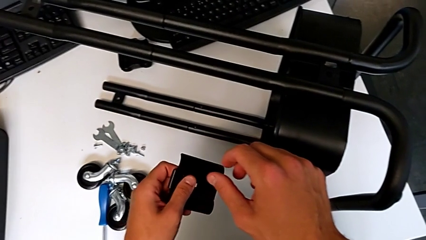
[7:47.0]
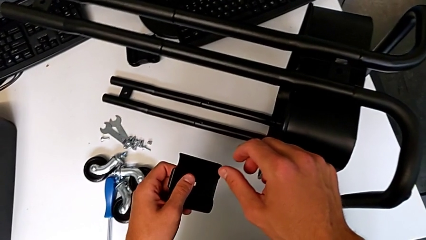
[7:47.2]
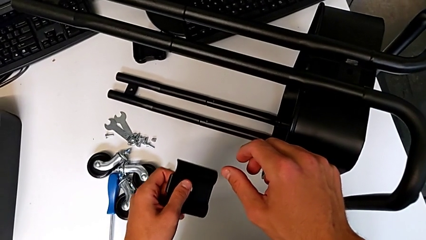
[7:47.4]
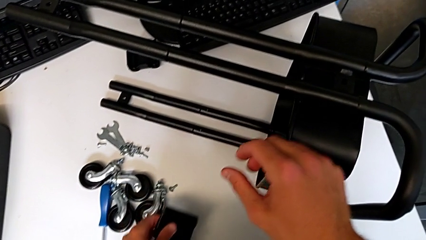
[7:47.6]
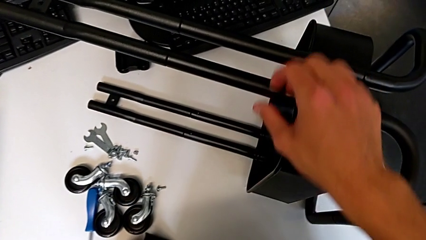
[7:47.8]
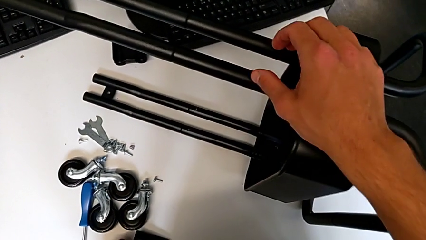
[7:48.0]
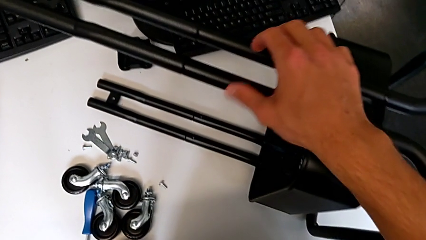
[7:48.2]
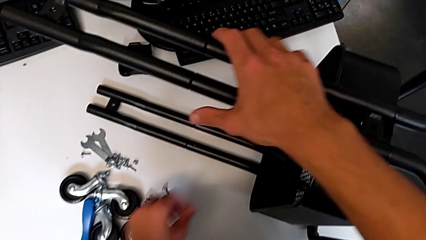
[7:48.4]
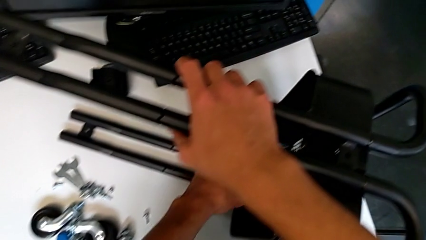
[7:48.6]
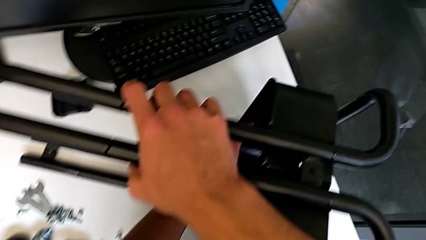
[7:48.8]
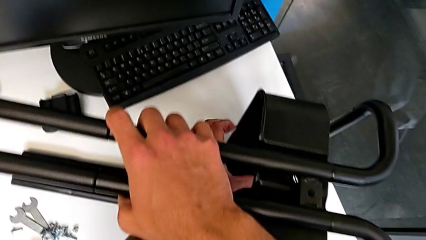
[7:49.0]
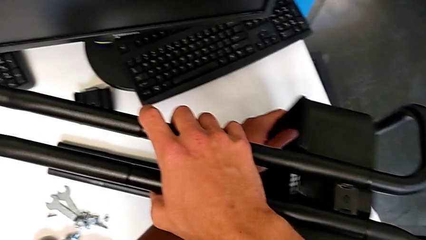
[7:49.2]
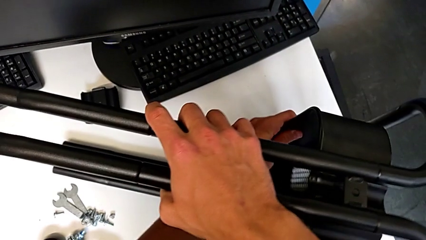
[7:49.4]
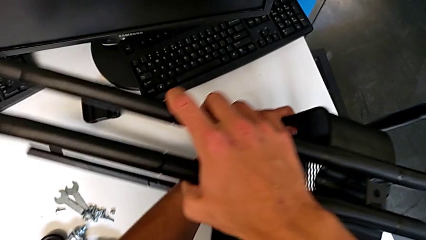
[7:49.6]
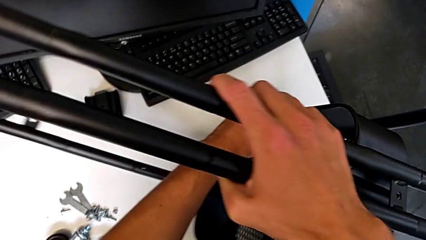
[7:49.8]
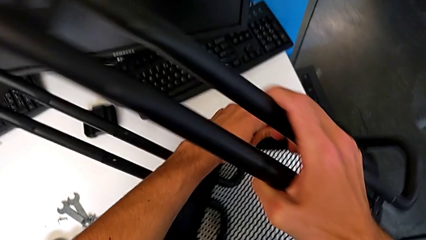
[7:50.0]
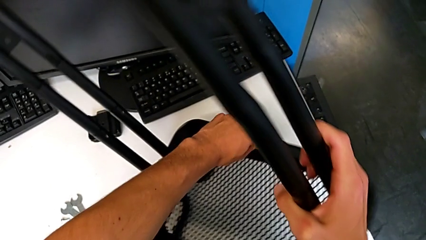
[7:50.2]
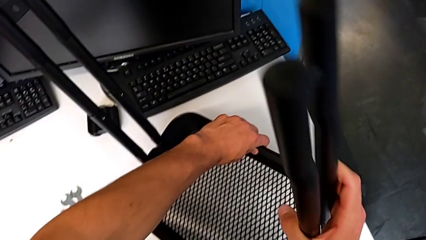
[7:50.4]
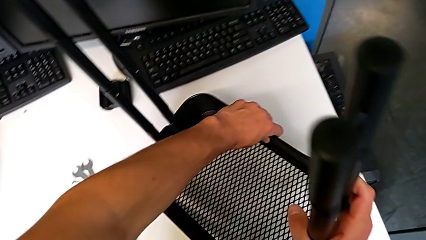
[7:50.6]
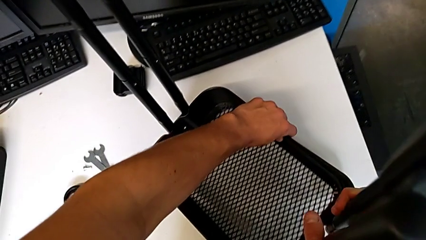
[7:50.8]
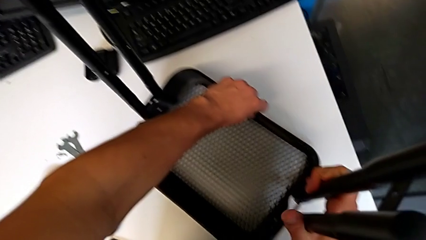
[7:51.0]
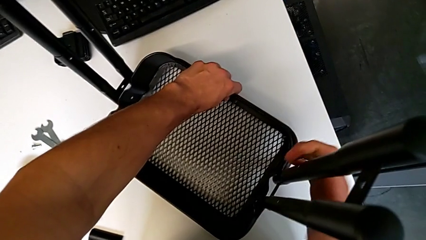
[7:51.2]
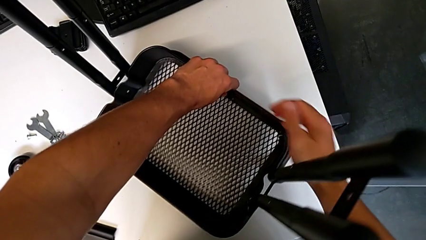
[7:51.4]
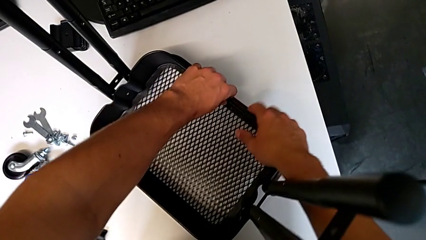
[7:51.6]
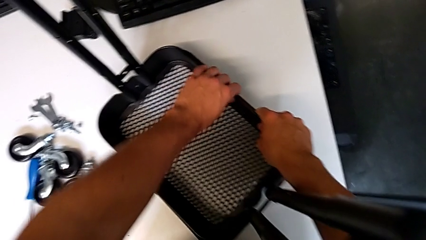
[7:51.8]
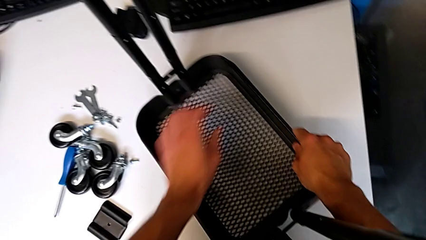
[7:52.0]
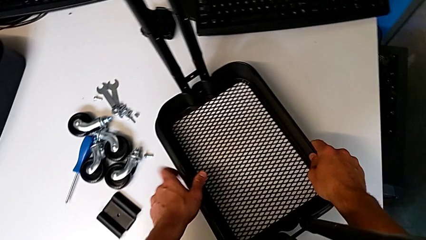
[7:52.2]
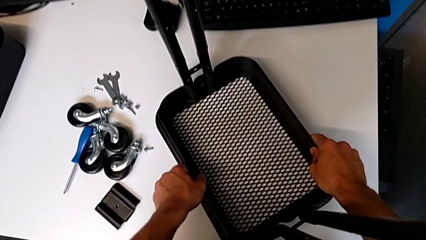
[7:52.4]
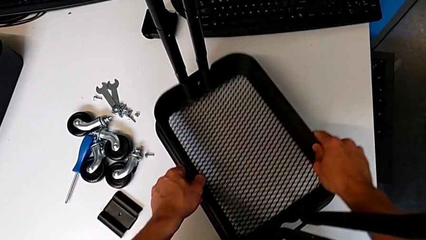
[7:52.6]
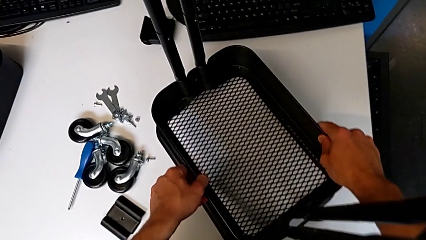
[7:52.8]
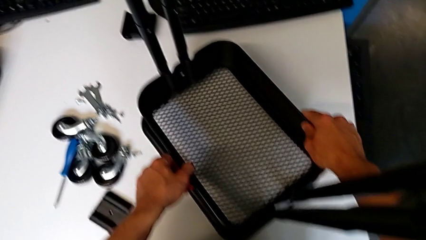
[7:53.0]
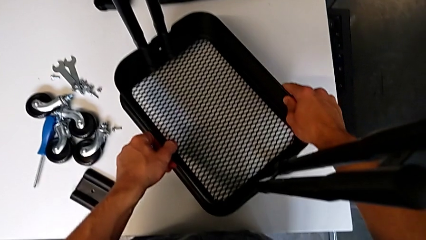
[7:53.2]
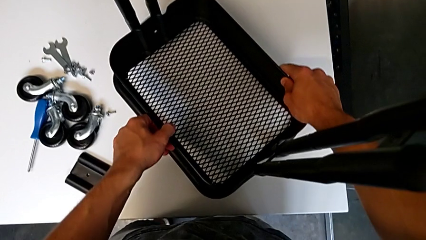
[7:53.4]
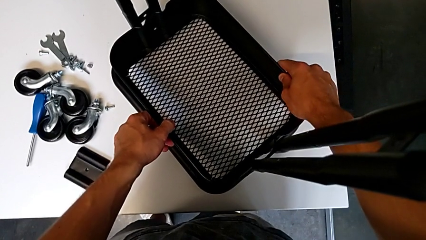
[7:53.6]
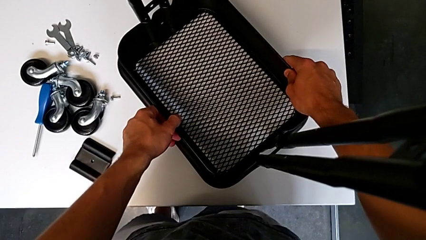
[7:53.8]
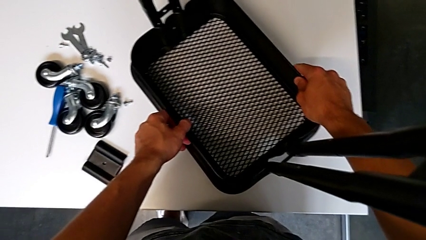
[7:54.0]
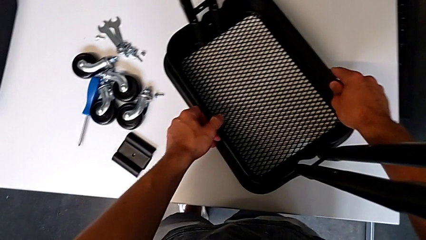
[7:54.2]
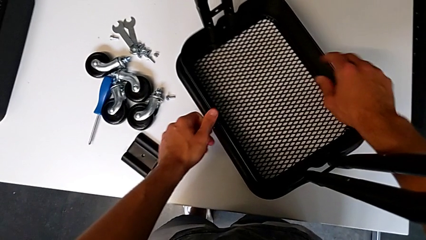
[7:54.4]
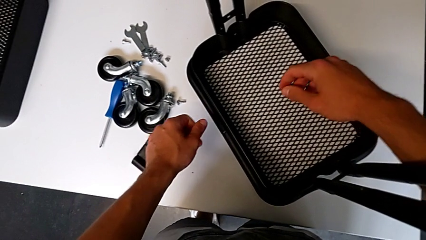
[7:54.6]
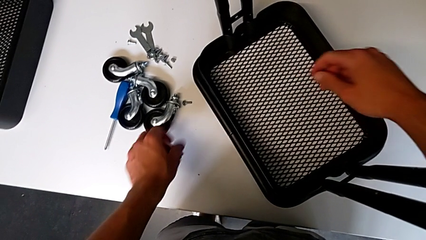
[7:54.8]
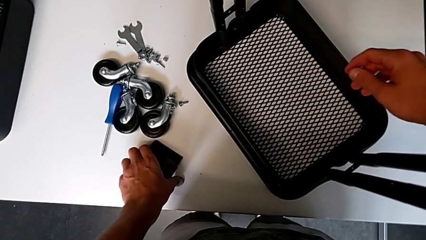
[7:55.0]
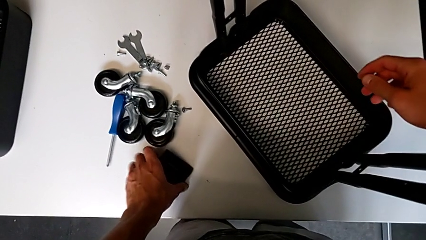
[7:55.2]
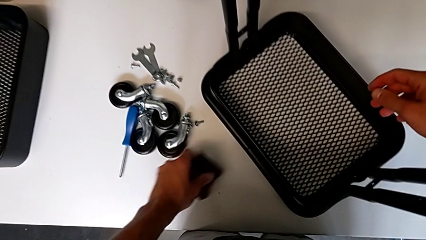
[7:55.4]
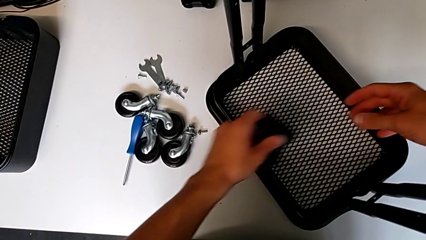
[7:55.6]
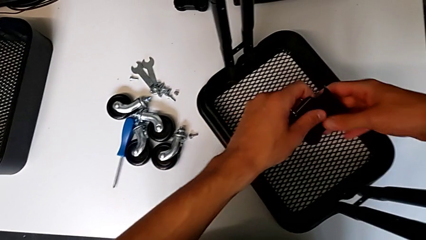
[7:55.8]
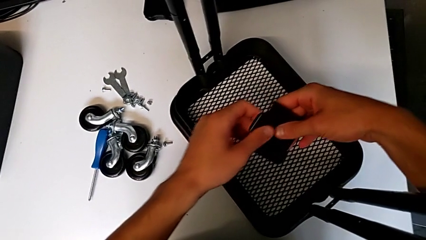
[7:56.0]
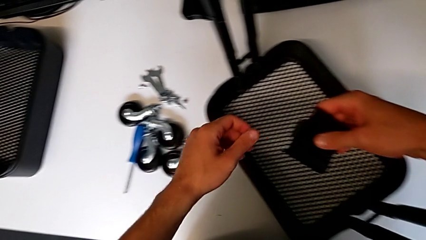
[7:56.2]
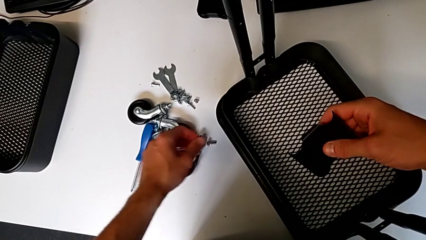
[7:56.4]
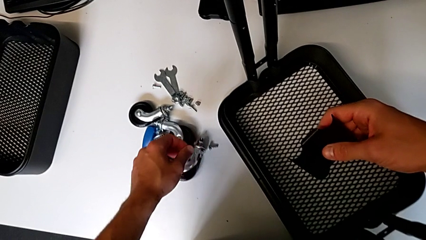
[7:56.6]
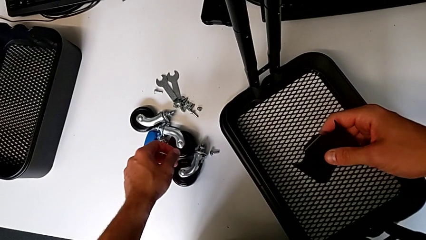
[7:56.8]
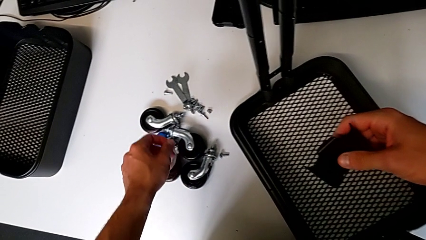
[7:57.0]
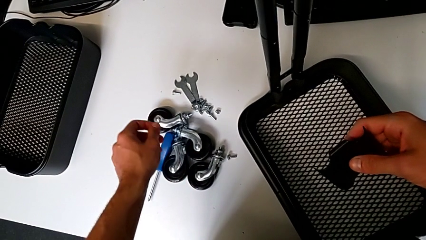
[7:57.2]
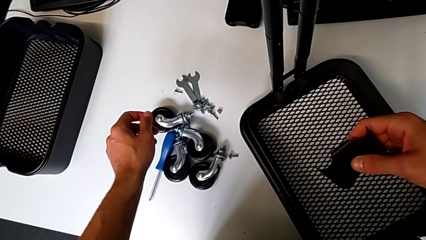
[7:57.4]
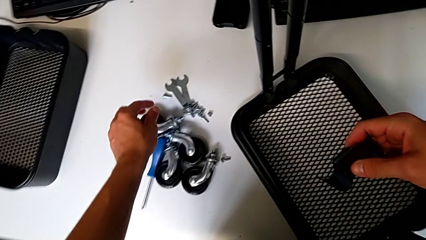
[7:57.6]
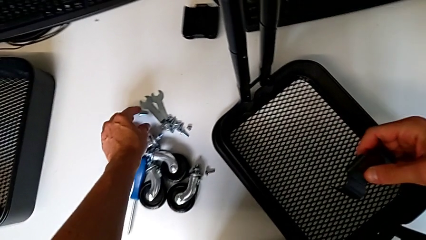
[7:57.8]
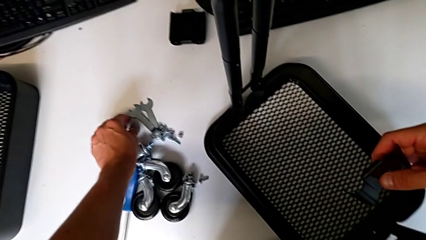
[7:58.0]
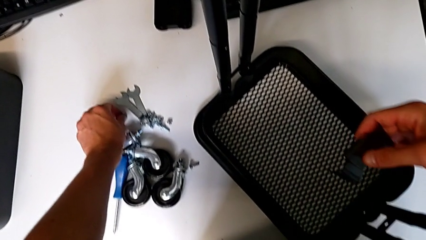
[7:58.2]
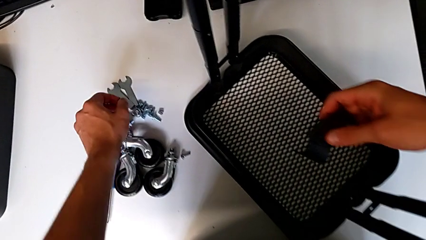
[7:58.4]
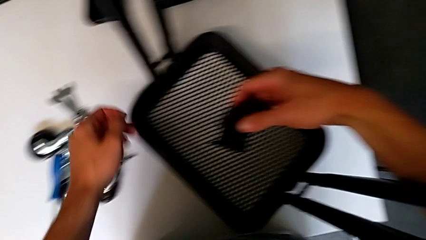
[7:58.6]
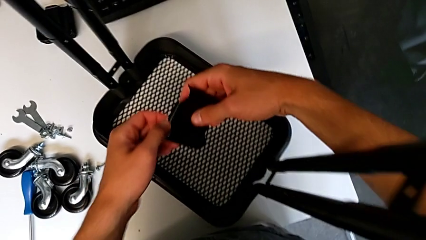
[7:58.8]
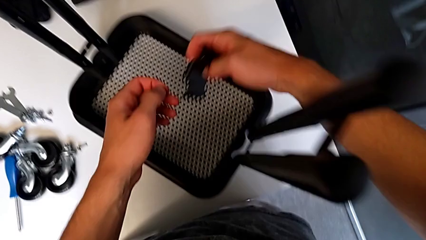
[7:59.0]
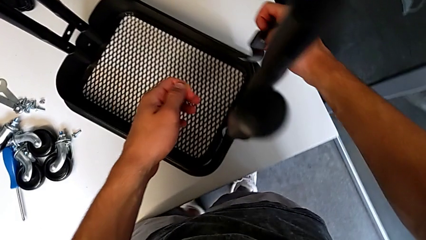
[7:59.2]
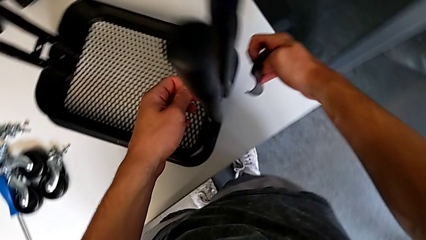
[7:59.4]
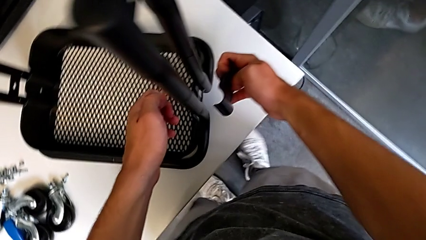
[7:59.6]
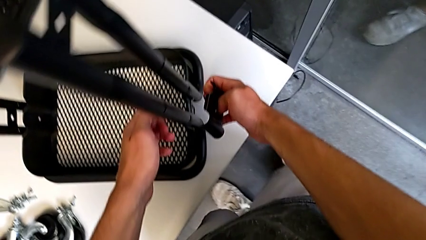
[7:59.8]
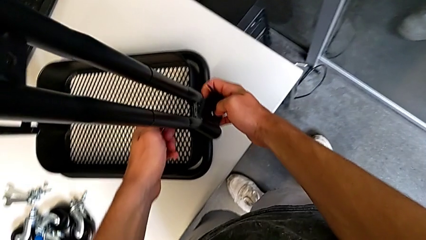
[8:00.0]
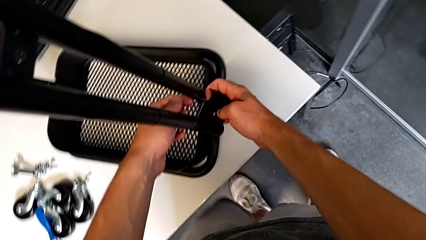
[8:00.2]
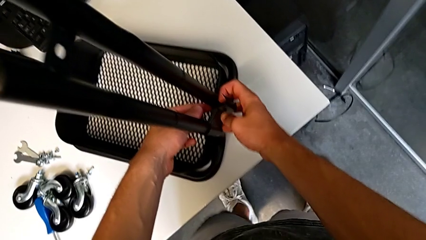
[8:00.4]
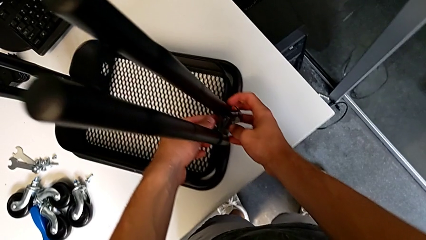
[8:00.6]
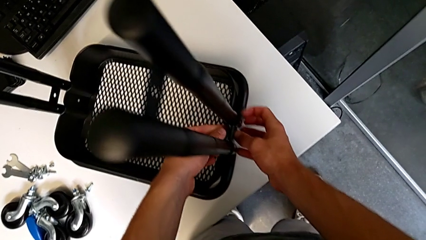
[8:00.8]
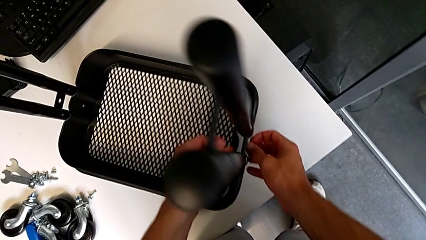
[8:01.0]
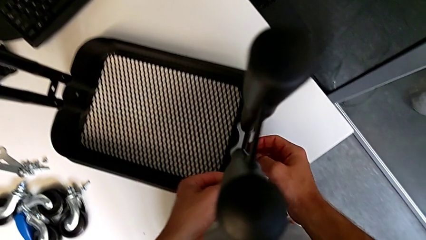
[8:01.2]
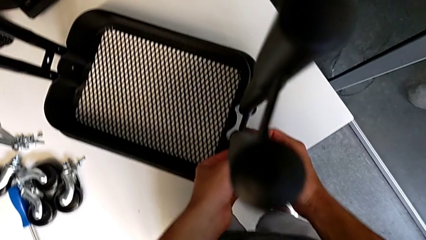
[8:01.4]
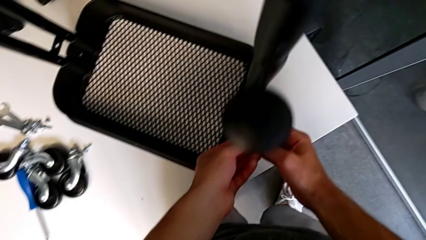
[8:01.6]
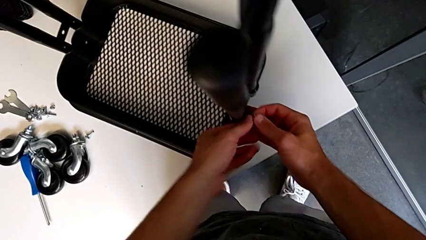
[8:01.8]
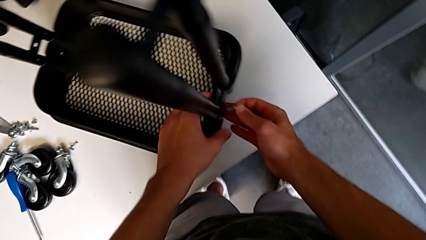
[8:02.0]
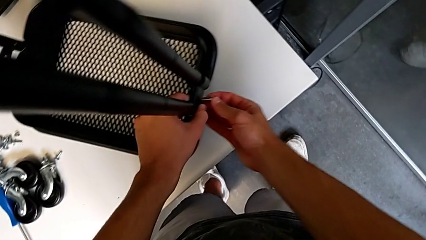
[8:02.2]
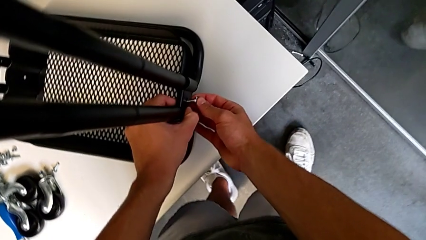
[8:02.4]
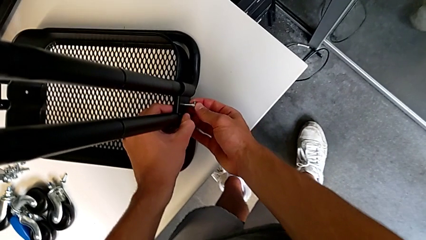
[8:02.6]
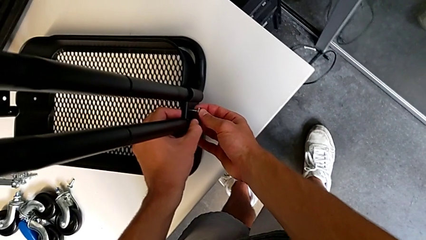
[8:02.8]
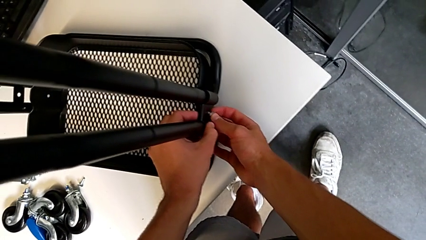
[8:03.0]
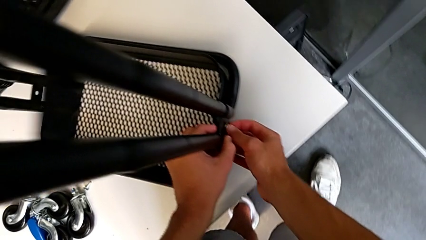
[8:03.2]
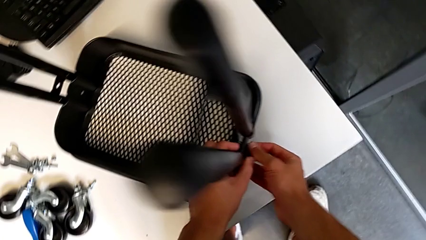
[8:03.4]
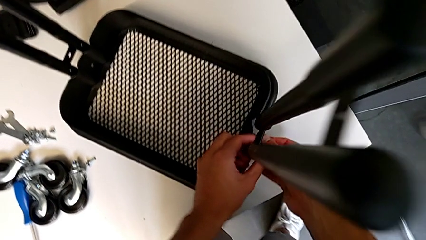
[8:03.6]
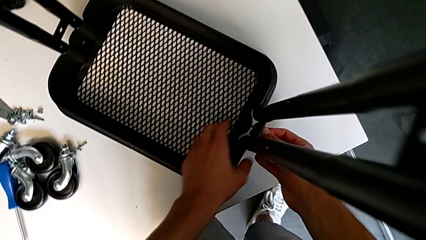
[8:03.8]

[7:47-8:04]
The camera wearer is assembling the first tray. They place the bracket, grab the utility cart with the right hand, rotate it, place it, slide the grid tray, grab the bracket, hold it, approach the screw, grab it, hold it with the left hand, hold the bracket, assemble it, insert the screw and begin to align the bracket.
